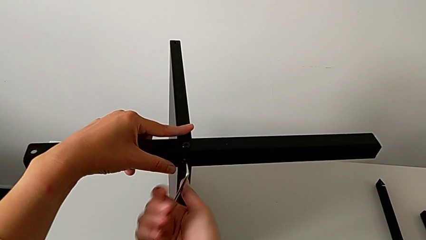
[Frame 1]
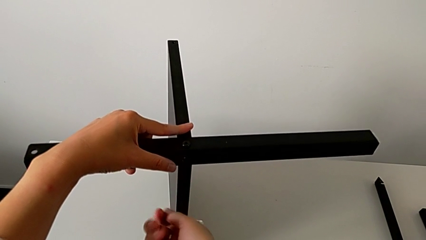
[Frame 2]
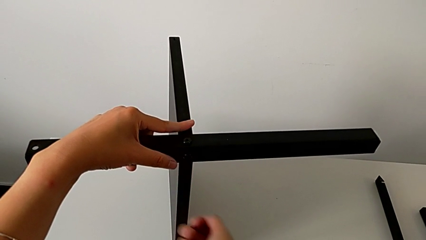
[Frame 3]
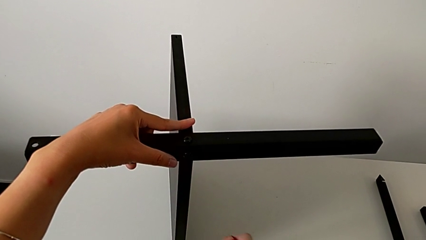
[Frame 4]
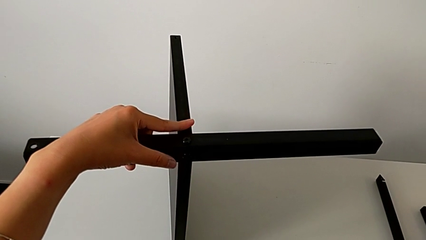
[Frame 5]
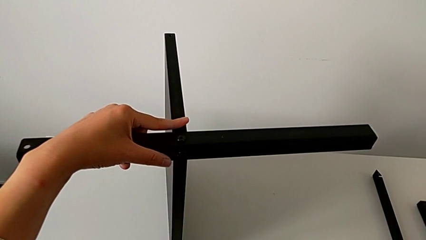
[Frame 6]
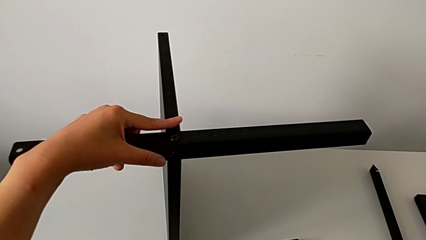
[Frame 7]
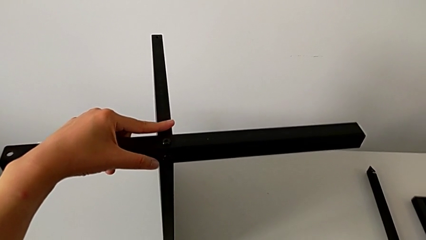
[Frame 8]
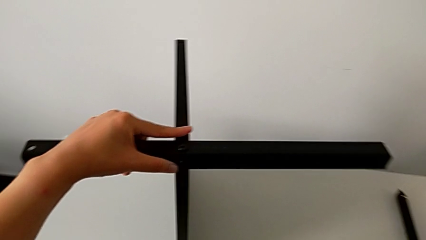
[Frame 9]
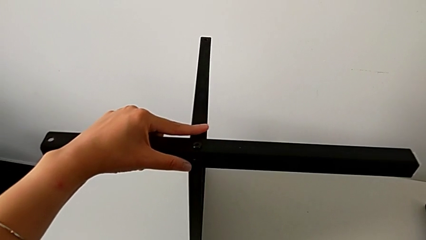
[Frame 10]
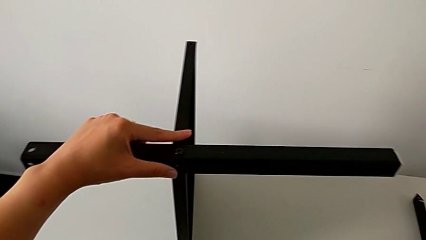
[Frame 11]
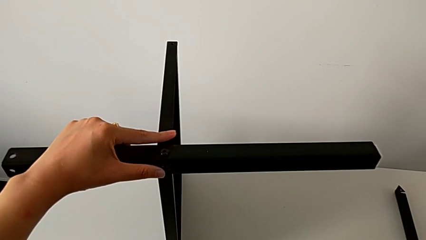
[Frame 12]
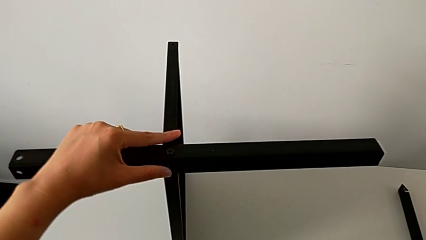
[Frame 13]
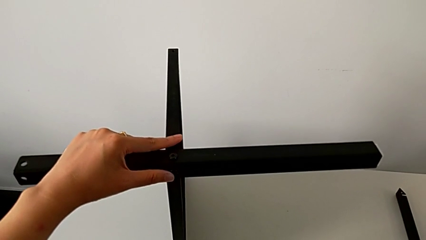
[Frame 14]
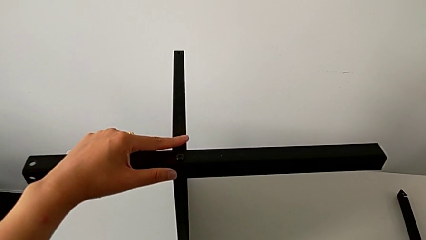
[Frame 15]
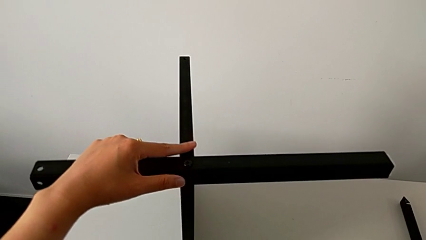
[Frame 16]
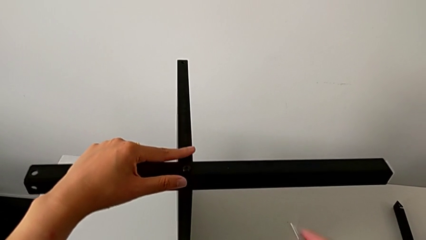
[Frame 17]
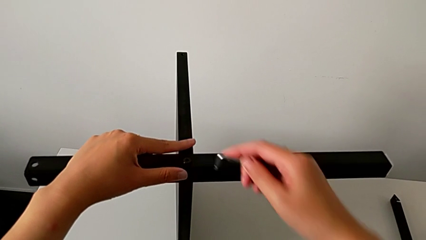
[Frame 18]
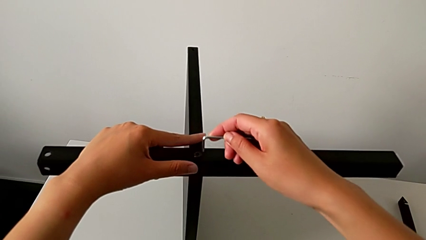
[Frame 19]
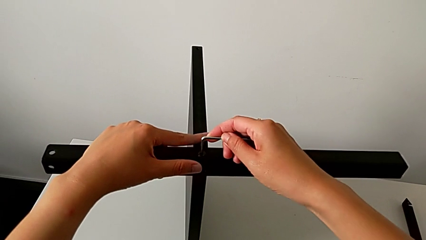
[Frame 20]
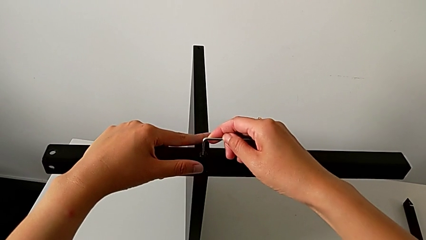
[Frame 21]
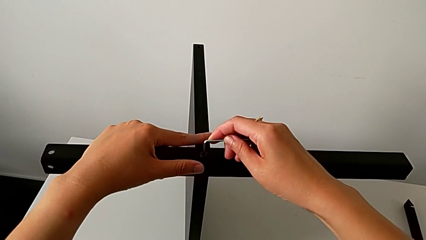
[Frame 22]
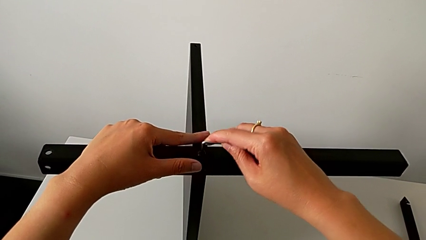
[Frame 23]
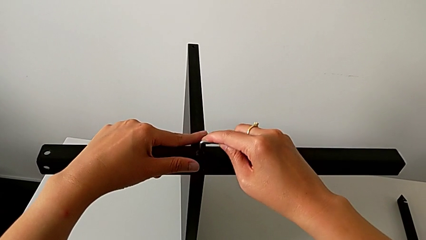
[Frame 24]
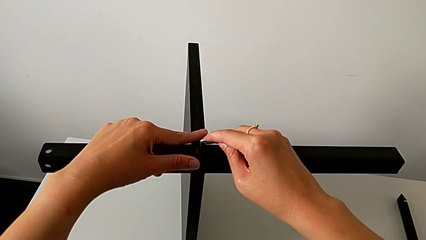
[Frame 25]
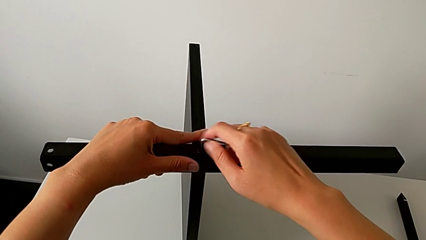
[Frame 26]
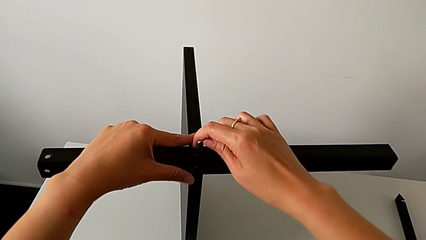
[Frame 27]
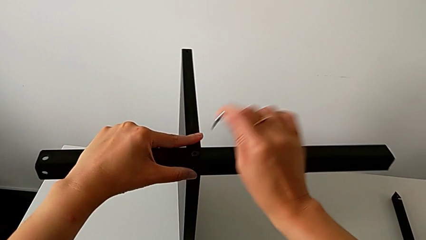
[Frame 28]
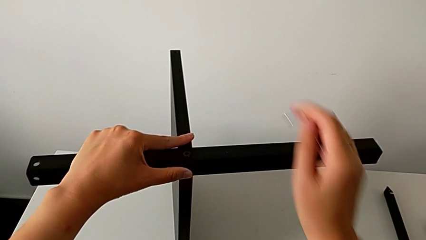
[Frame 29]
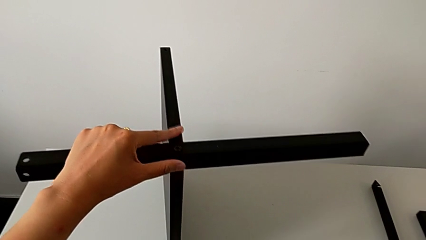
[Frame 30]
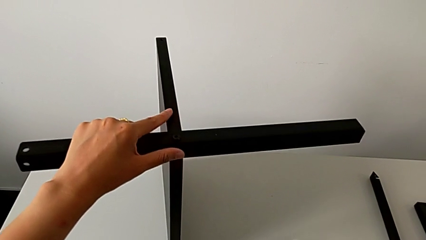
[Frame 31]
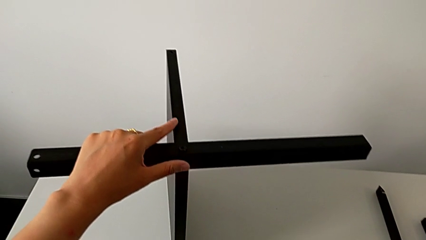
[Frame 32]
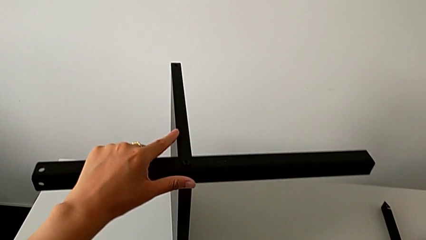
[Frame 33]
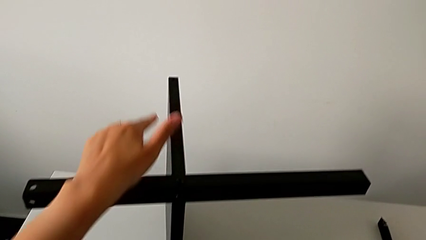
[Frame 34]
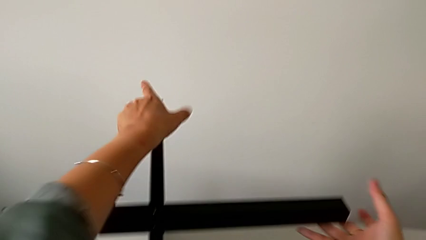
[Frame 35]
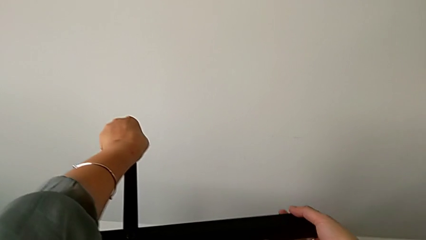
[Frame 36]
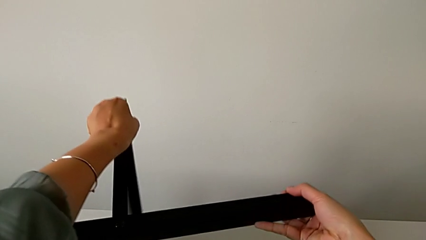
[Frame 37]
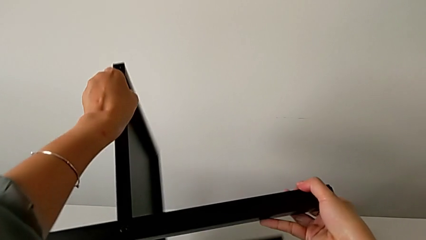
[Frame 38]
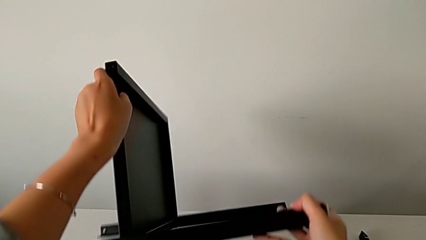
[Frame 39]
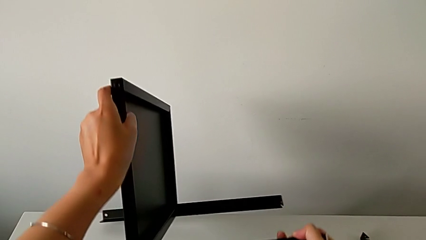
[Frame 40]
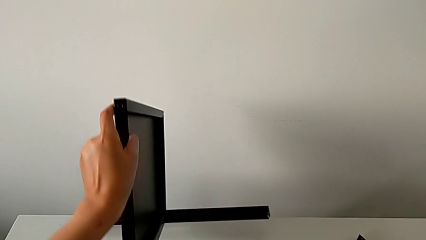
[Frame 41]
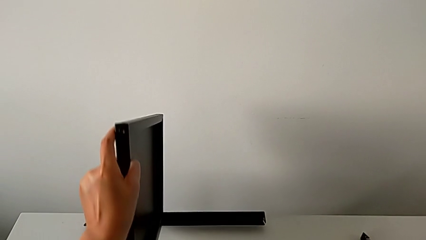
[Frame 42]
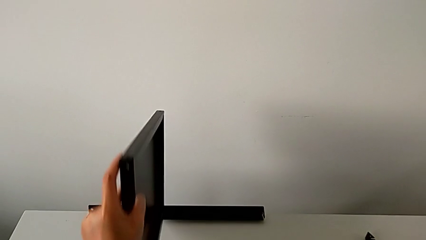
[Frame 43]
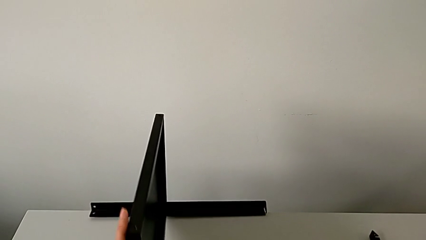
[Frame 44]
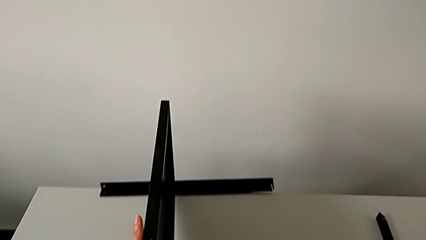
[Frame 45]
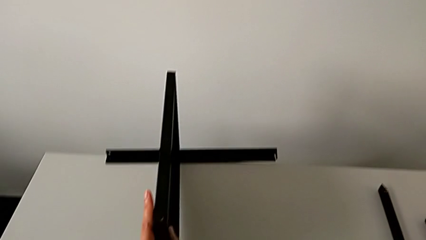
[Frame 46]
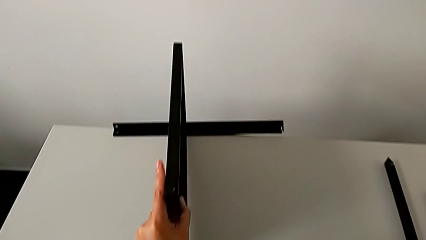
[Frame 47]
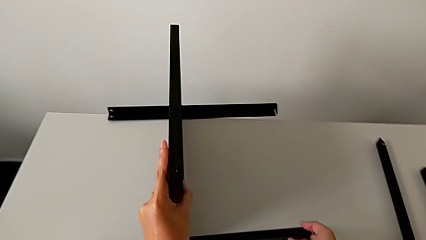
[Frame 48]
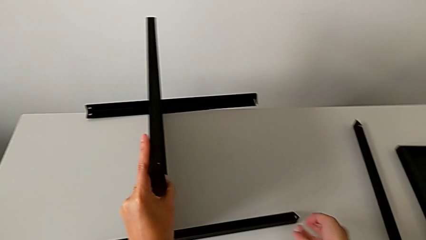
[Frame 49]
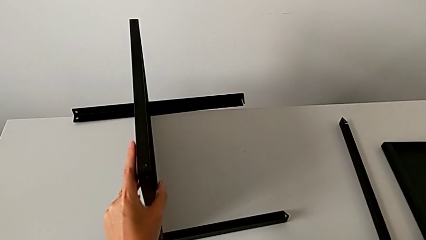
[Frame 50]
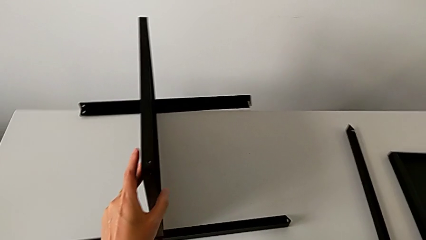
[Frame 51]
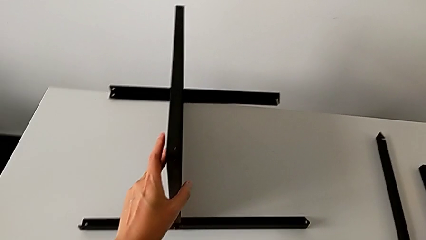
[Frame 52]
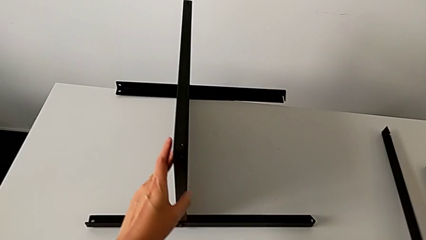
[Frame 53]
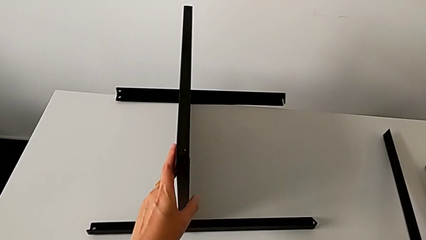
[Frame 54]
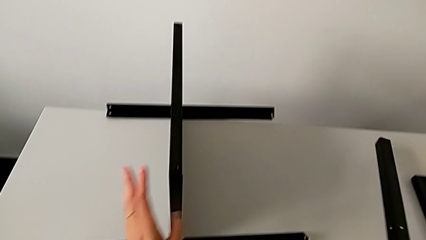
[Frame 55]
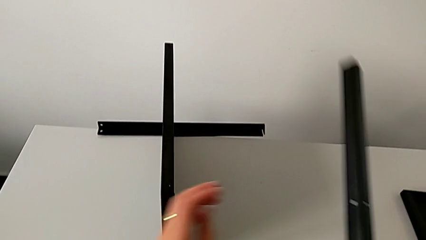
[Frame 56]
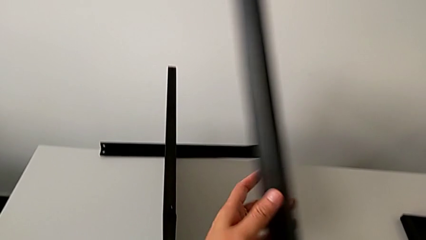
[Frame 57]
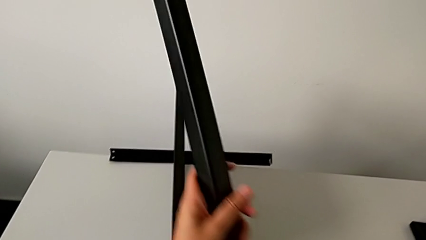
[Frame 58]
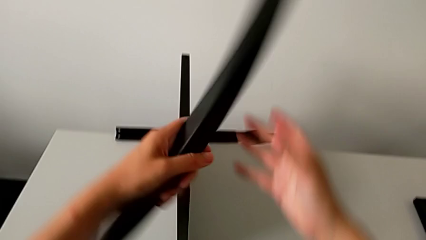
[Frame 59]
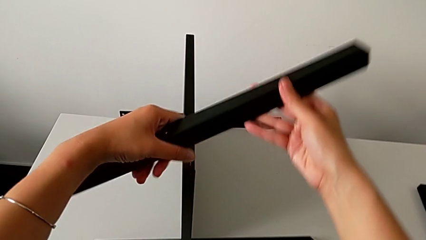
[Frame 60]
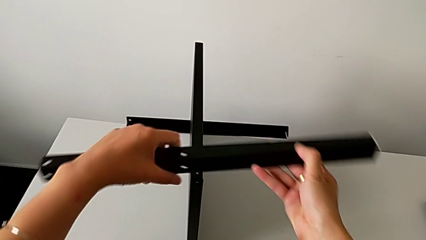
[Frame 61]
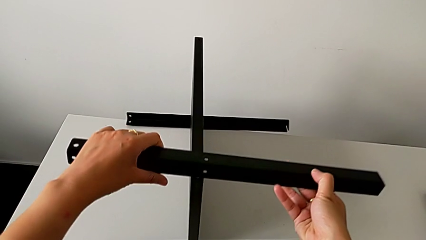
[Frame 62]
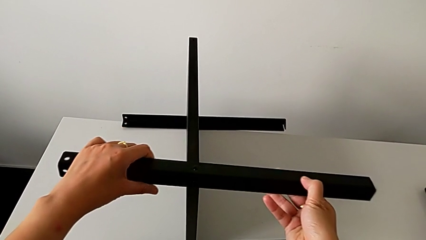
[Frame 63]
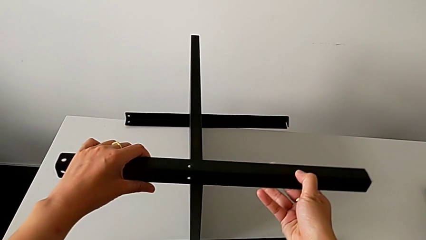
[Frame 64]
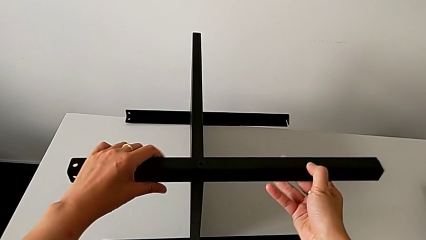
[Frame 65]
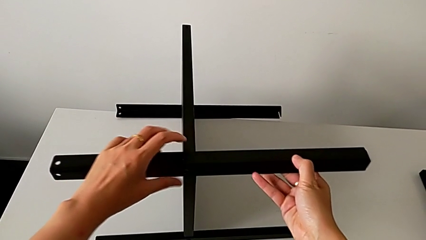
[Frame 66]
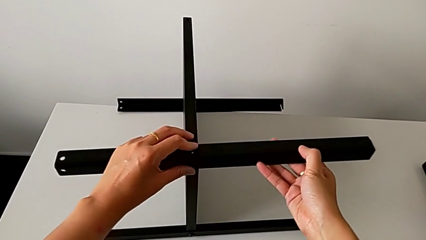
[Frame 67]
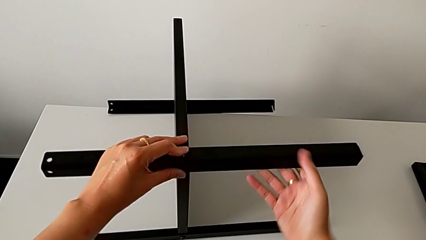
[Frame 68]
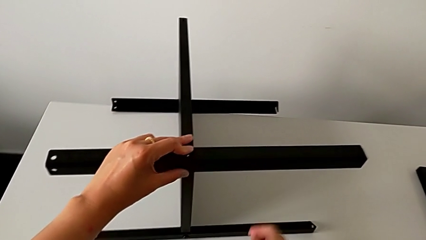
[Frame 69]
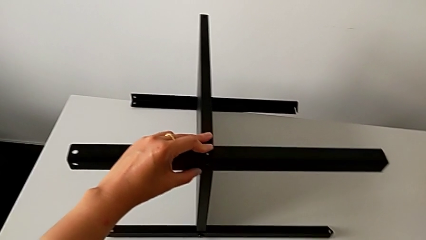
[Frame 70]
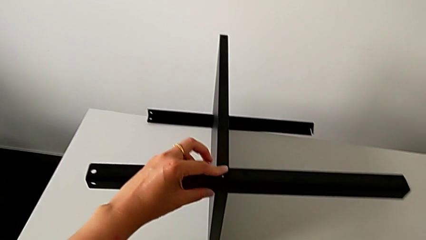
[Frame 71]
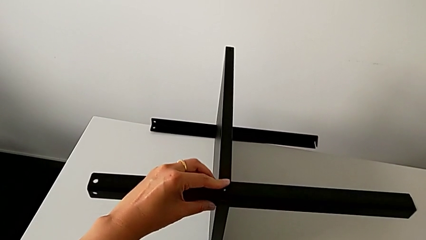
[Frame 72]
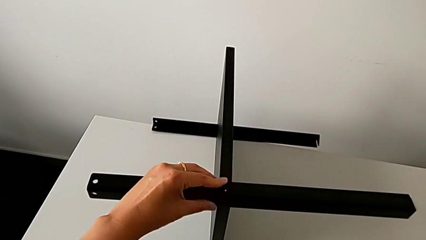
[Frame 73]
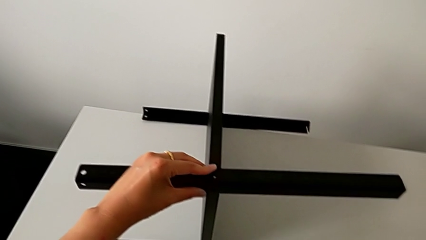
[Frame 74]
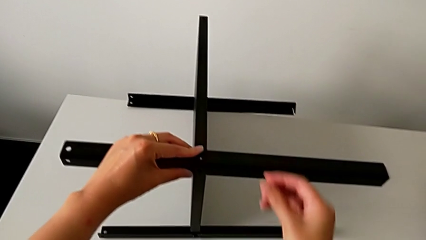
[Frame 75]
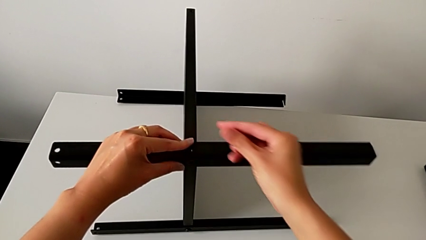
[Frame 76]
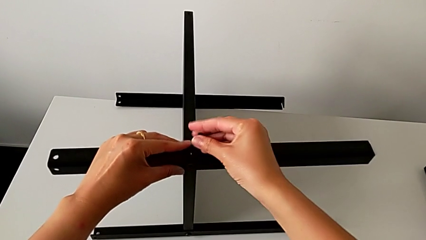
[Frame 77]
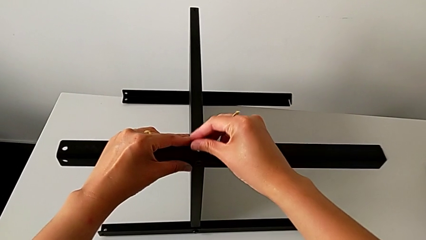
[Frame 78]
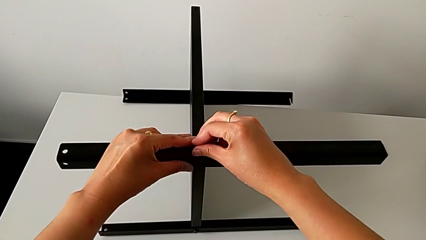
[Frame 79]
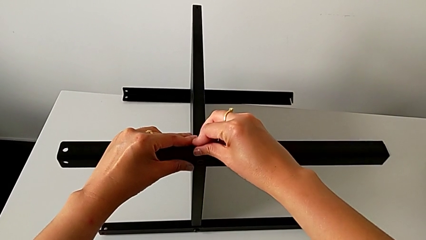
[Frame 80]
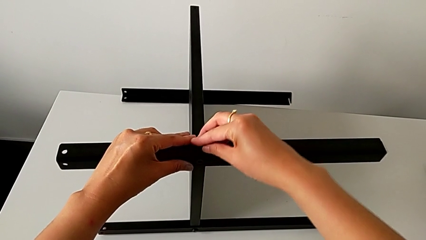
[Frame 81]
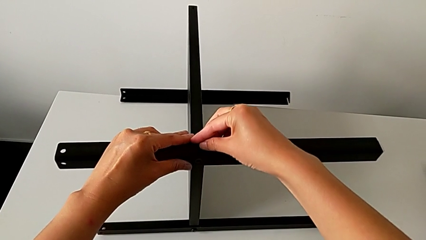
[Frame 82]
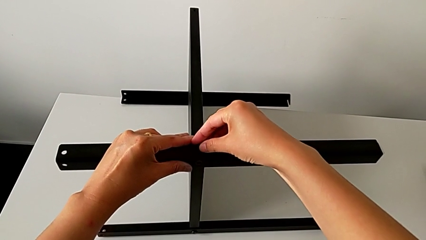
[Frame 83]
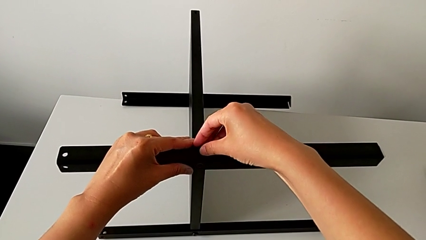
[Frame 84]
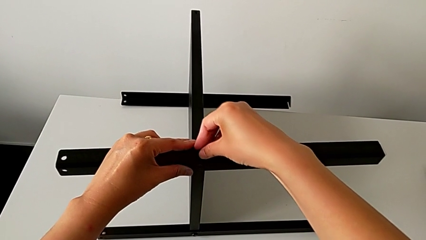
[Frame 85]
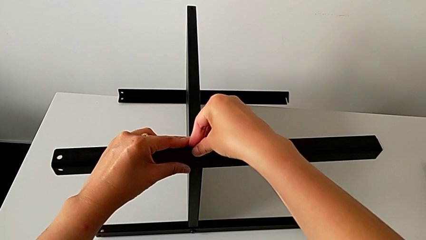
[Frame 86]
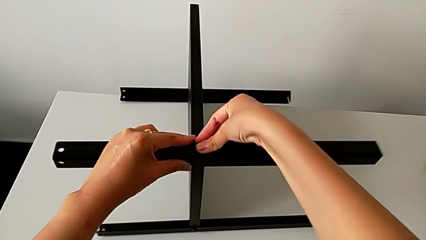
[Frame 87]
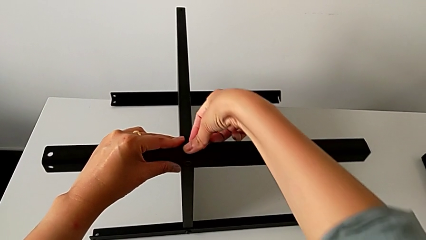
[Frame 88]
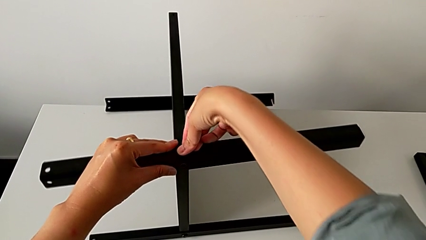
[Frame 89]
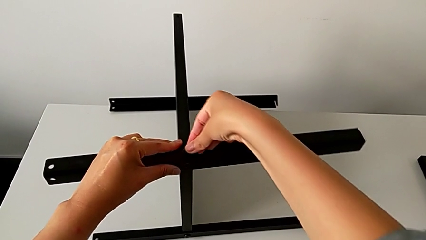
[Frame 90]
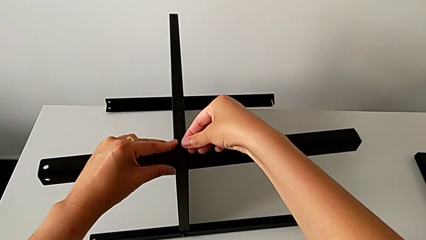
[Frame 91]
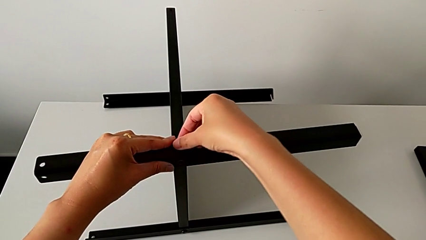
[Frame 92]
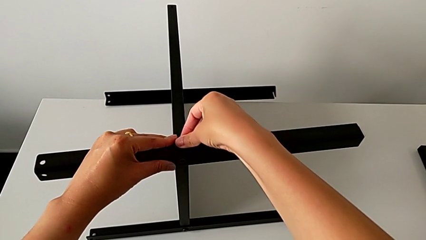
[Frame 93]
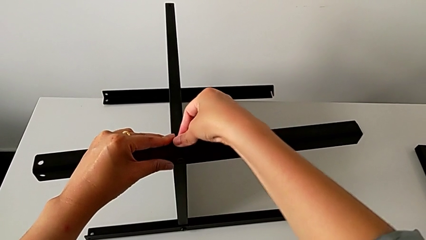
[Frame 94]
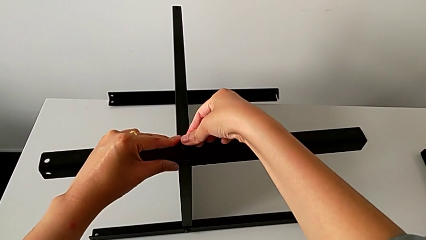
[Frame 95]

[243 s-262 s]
The camera wearer is assembling the third leg of the table. They wrongly drop the Allen wrench, grab it, approach the hex socket head, insert the Allen wrench, screw the hex socket head, withdraw the Allen wrench and place it. They grab the nightstand, rotate it, grab the third leg with the right hand, grab it with the left hand, rotate it, align it, grab the hex socket head, approach the third leg and begin to insert the hex socket head.
